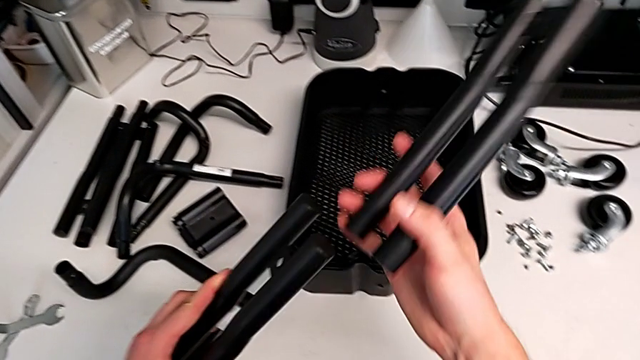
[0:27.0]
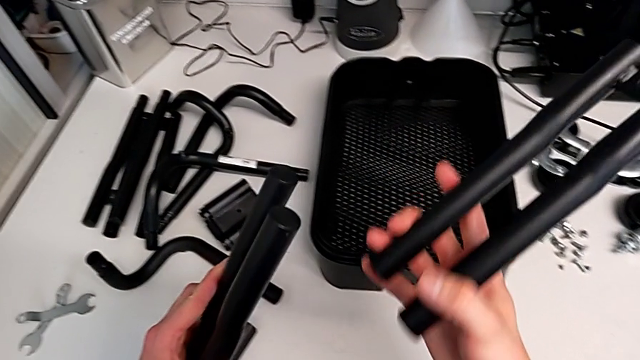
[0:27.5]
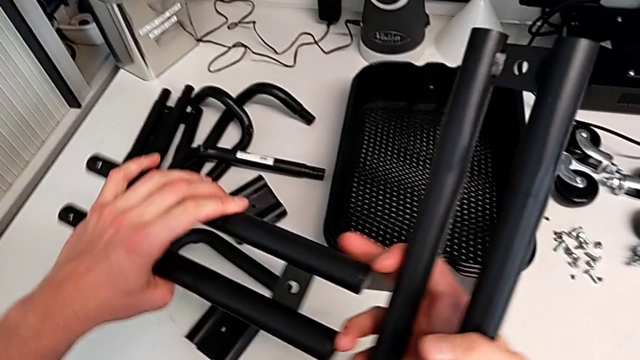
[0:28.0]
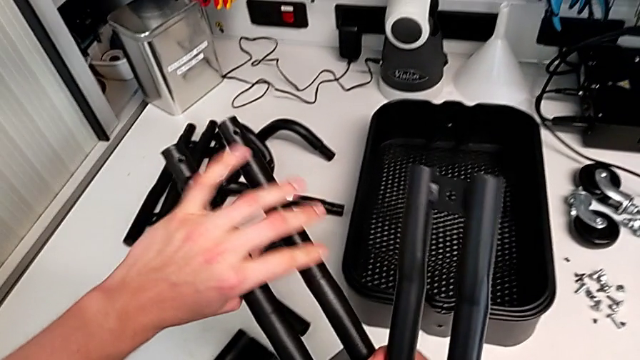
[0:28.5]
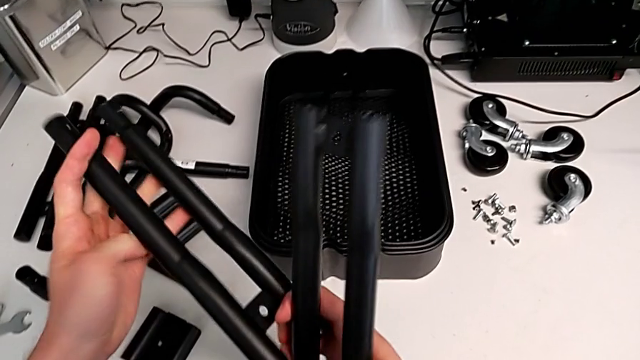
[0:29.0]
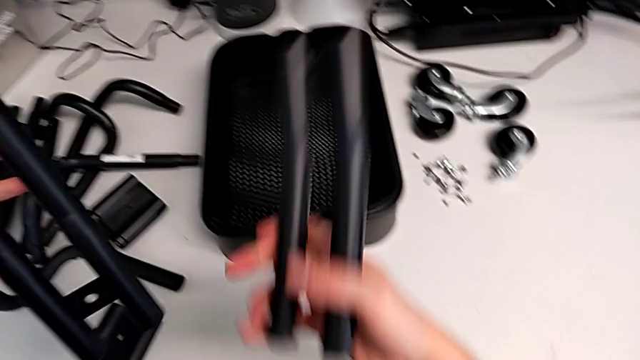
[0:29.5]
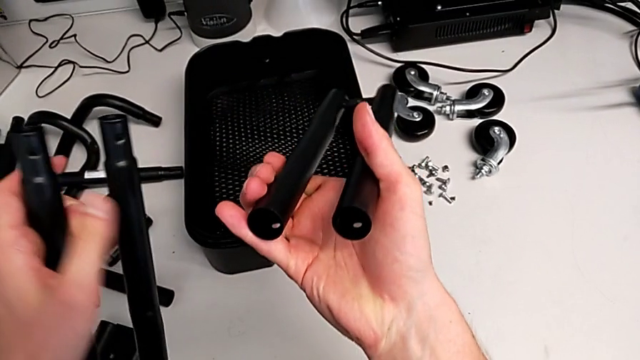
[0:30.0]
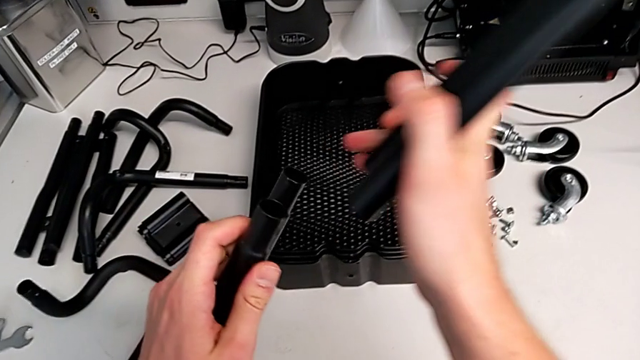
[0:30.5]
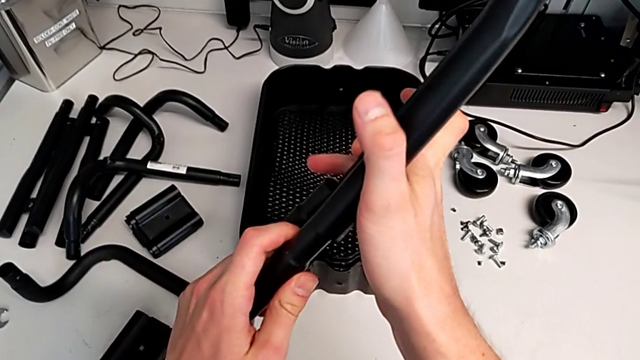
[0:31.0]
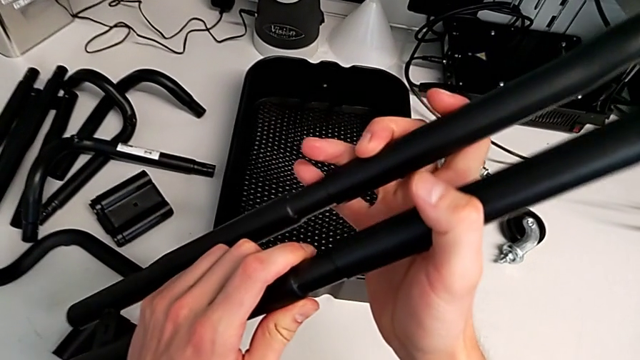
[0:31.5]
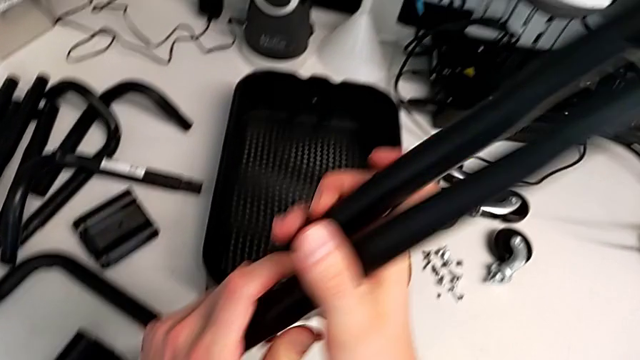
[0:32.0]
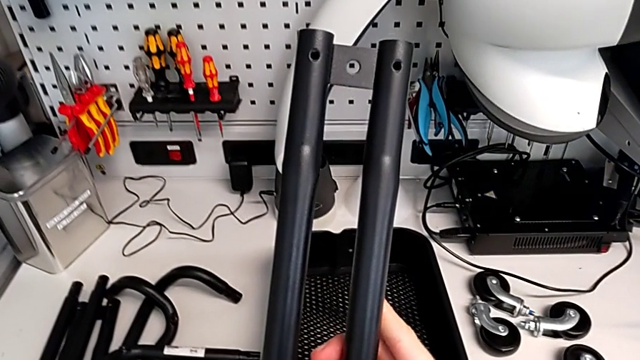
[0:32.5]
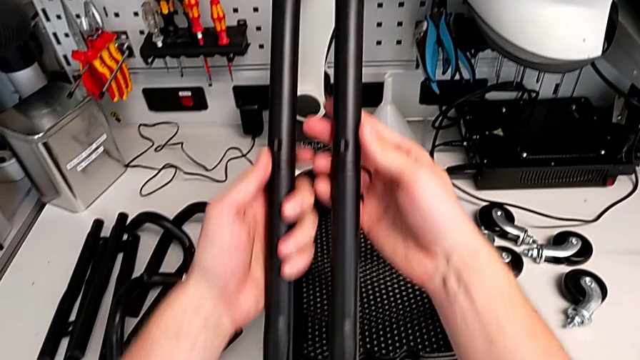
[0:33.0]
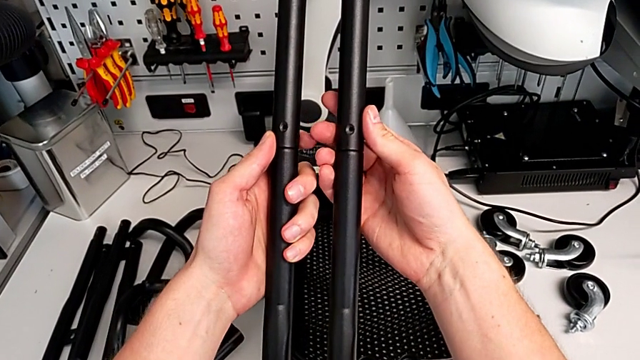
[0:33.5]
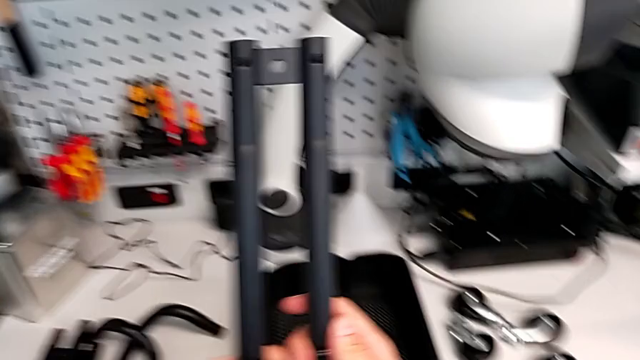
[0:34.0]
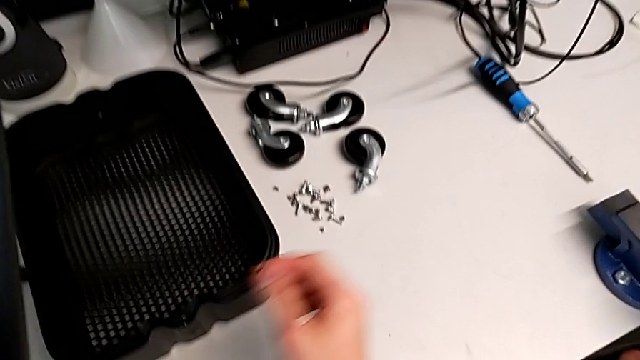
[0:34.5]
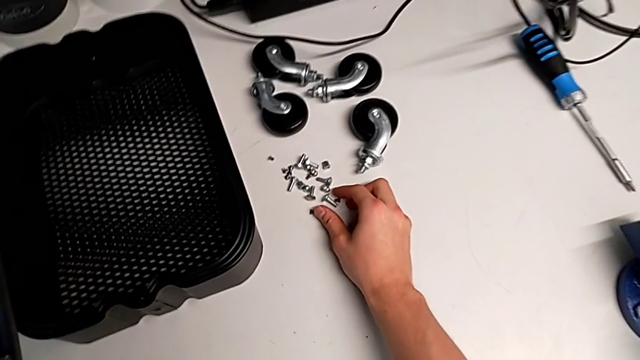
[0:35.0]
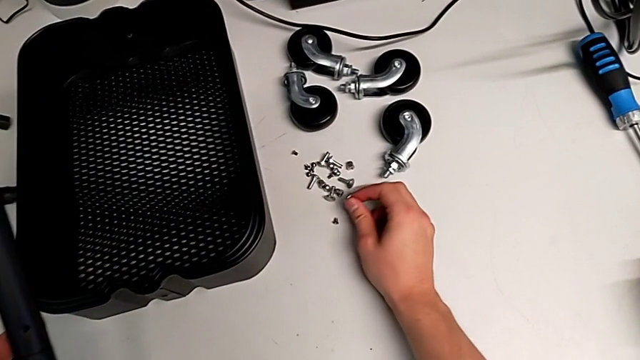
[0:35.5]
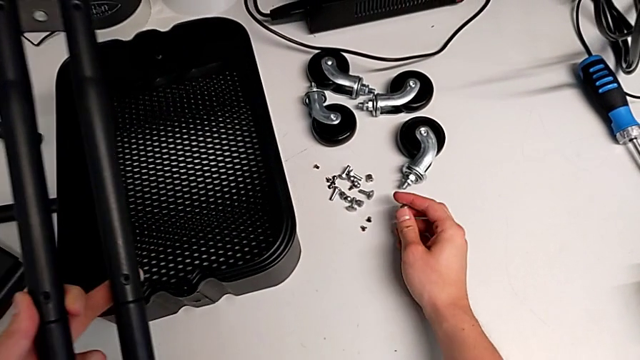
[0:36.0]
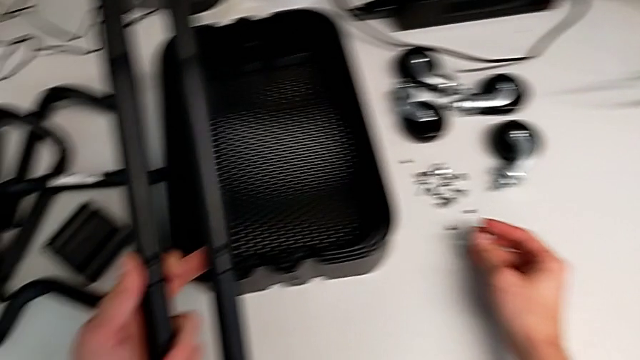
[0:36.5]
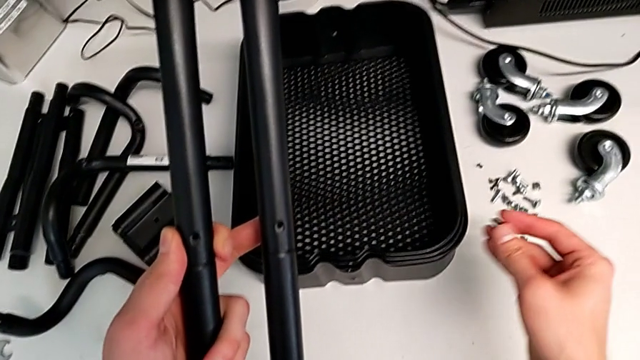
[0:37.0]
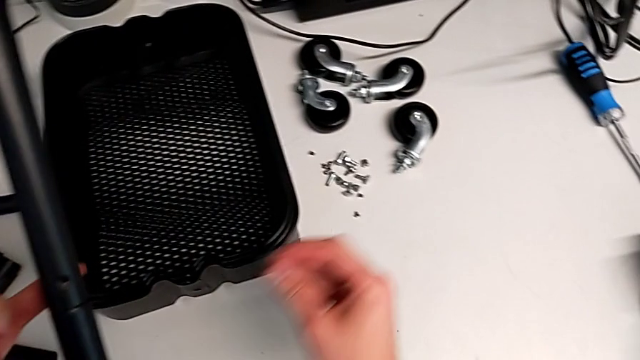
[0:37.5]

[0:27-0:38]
The camera wearer is assembling the first sidebar of the shelf. They assemble the first leg and grab the screw.

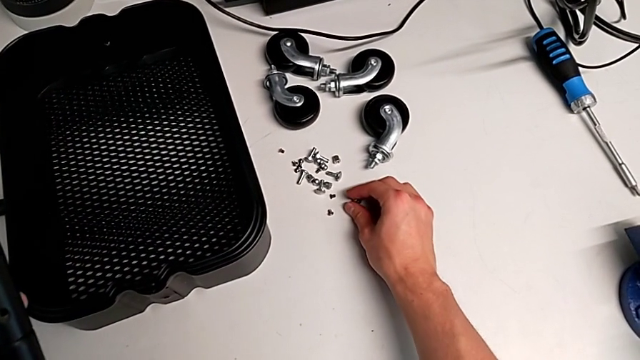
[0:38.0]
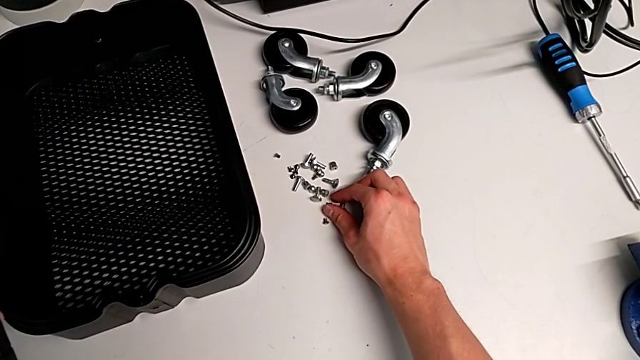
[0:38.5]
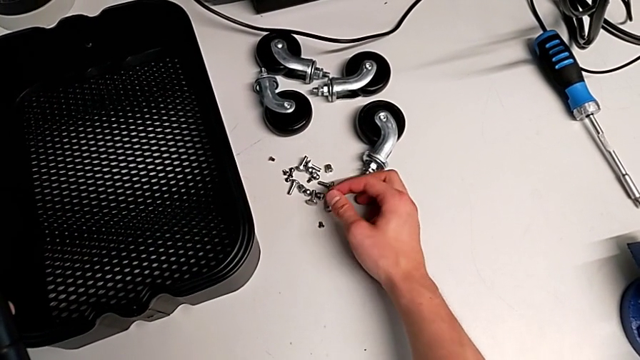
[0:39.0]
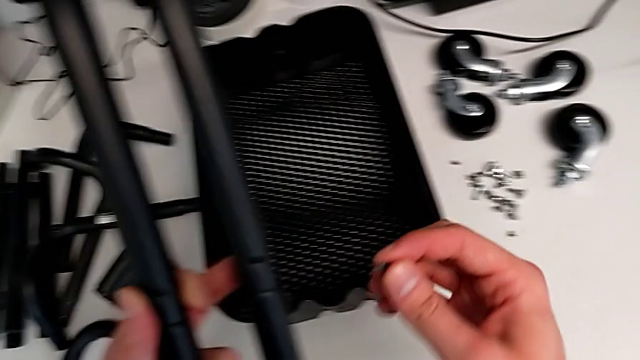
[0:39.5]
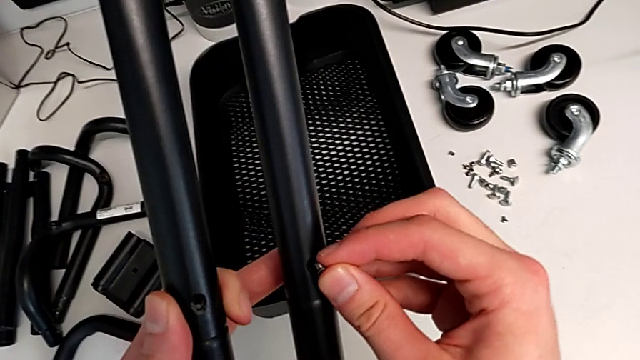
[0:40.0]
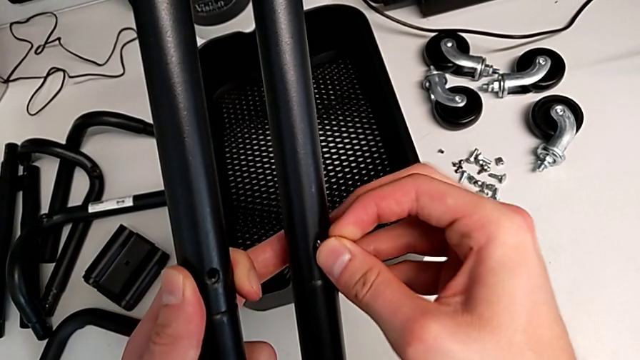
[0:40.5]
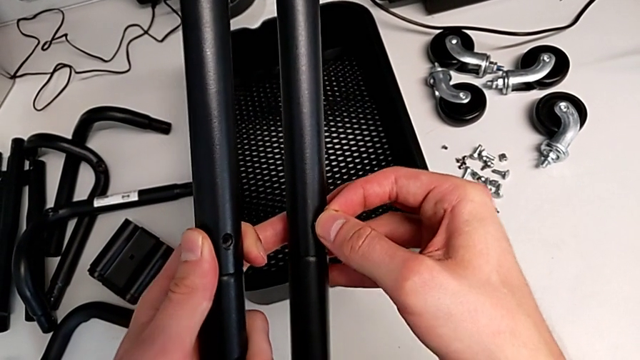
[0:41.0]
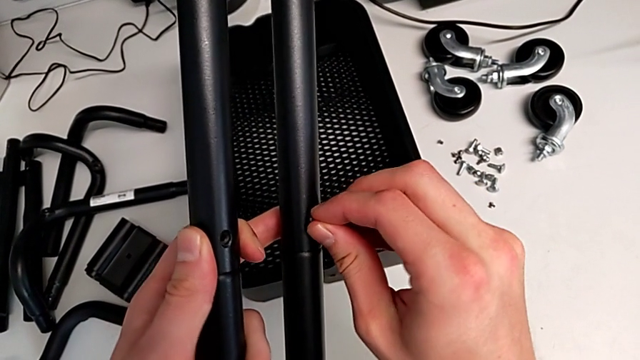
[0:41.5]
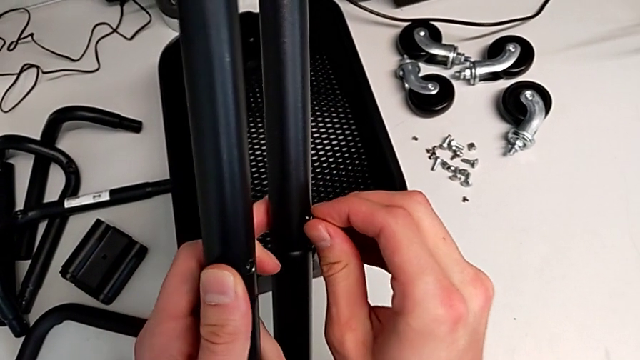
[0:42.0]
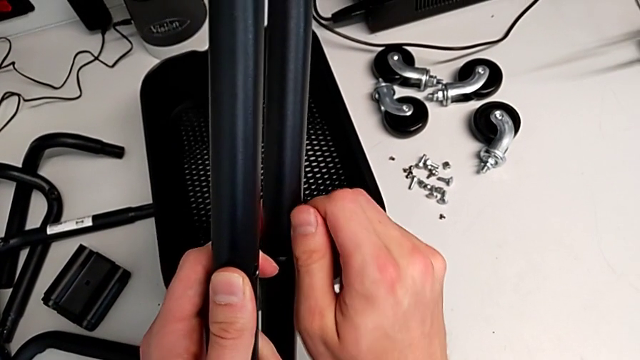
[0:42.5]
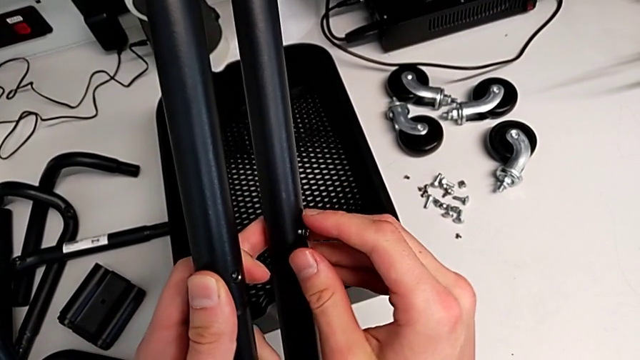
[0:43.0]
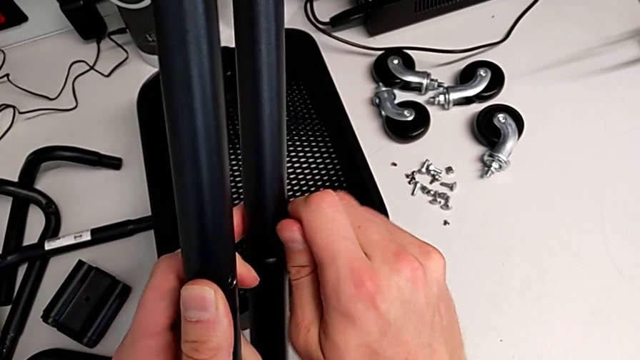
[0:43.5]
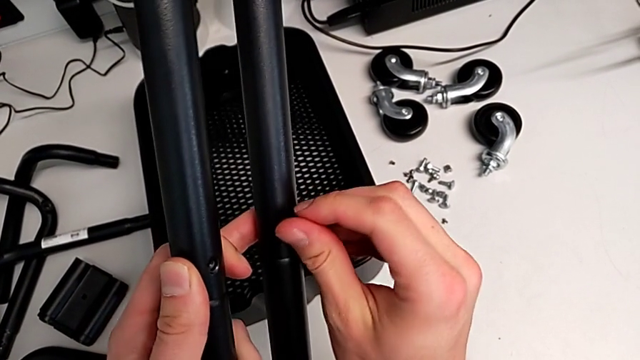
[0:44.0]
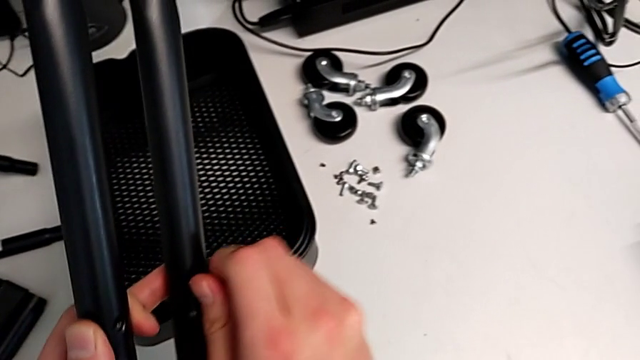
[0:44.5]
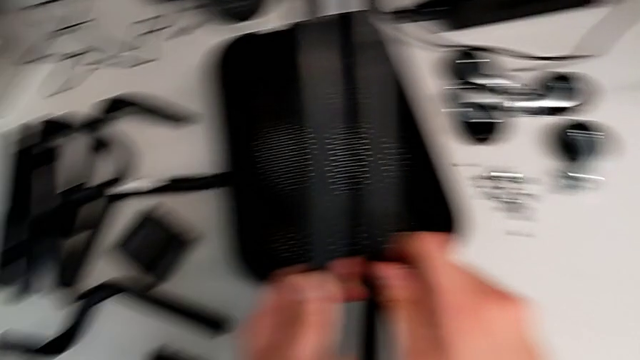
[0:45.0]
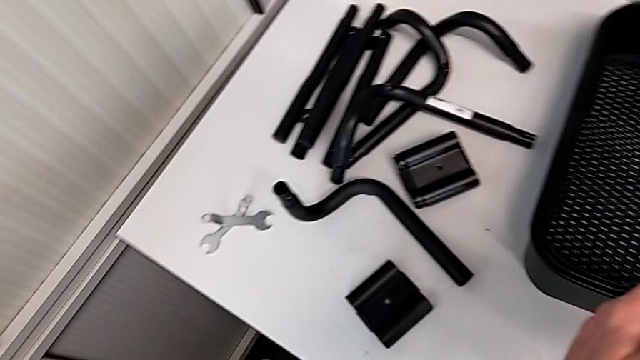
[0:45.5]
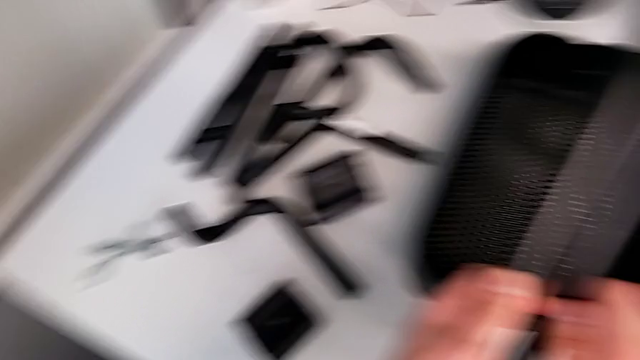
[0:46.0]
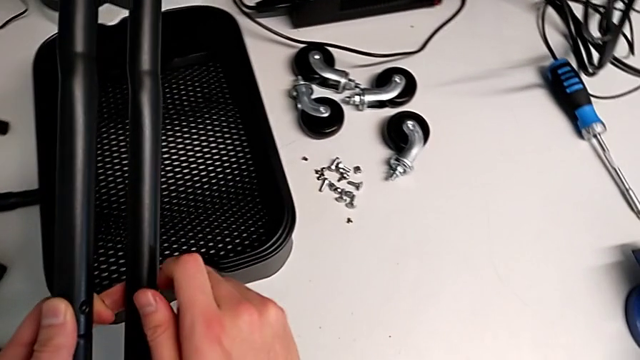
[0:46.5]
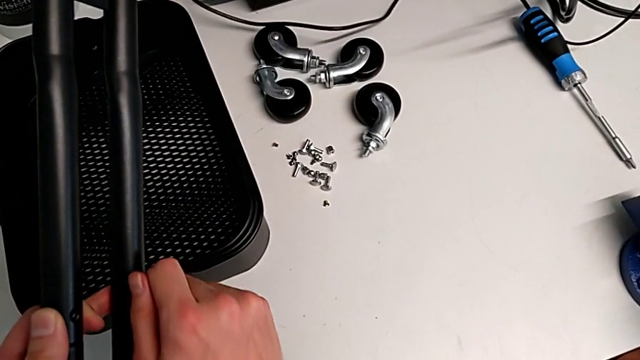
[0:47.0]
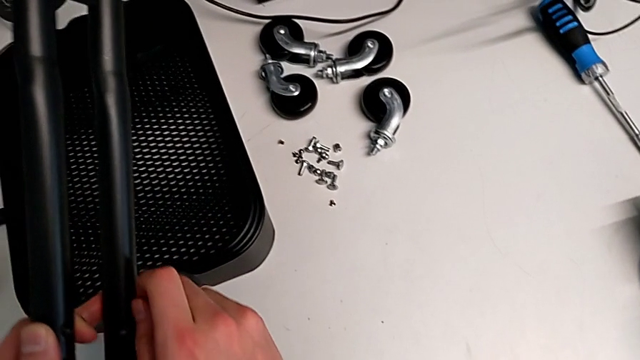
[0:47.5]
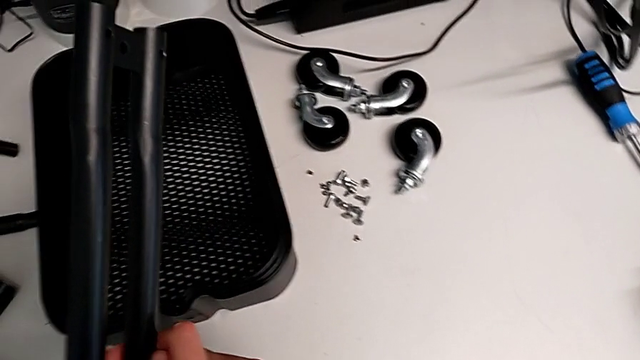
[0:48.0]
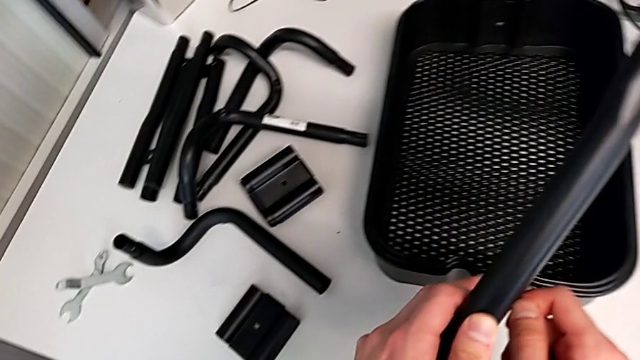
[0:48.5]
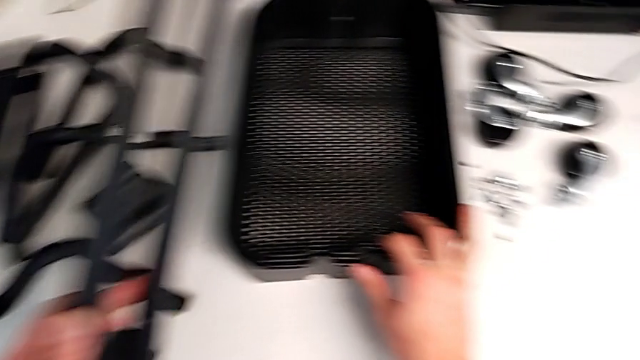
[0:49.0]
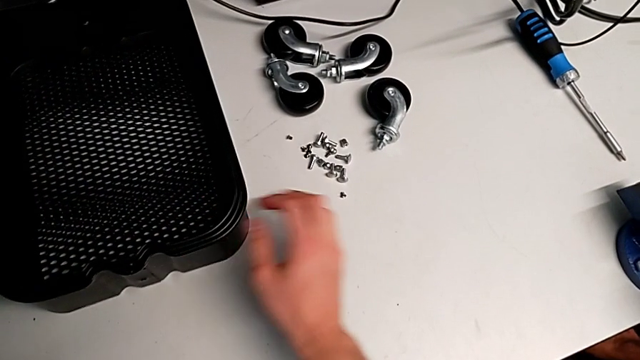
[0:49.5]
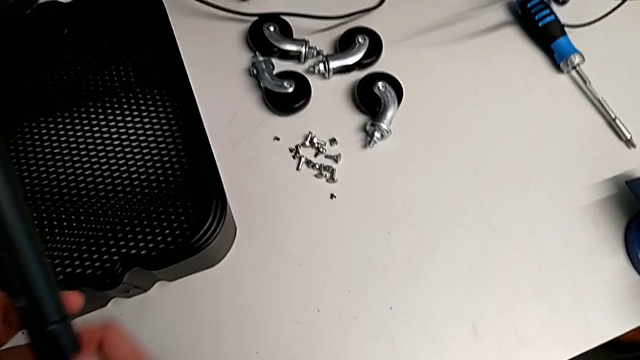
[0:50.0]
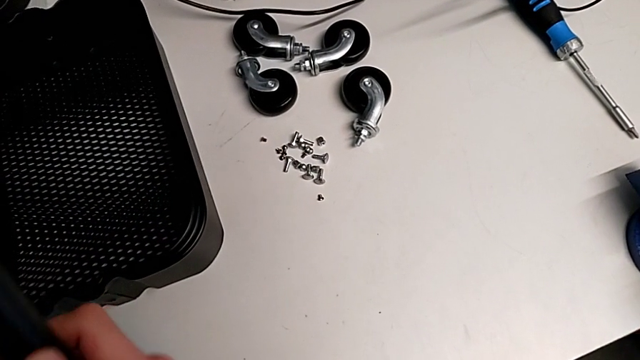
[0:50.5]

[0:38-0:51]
The camera wearer is assembling the first sidebar of the shelf. They insert the screw and screw it.
